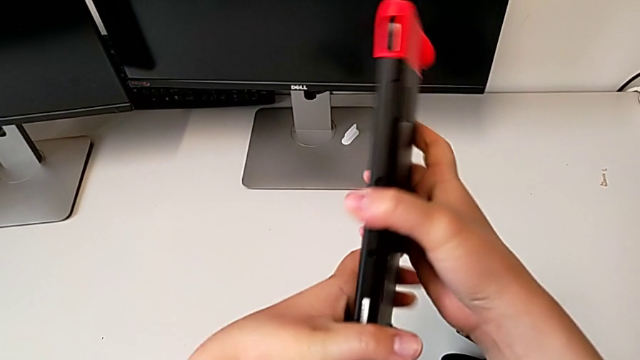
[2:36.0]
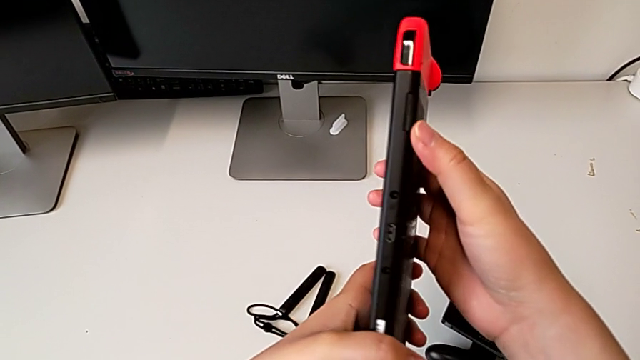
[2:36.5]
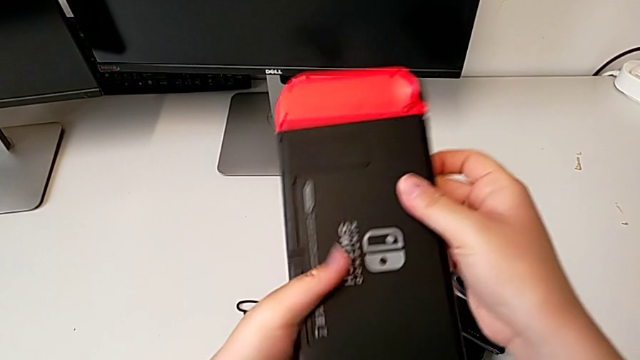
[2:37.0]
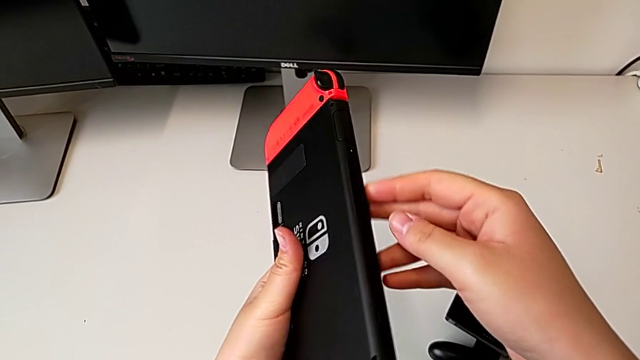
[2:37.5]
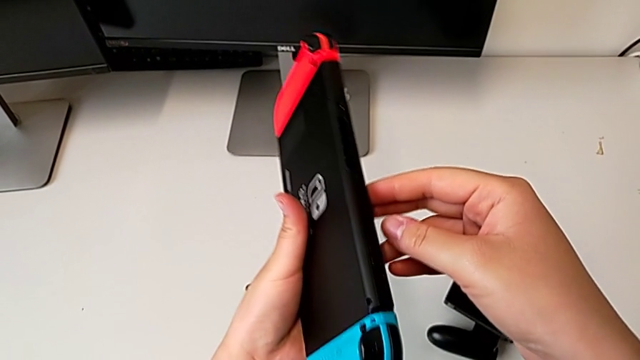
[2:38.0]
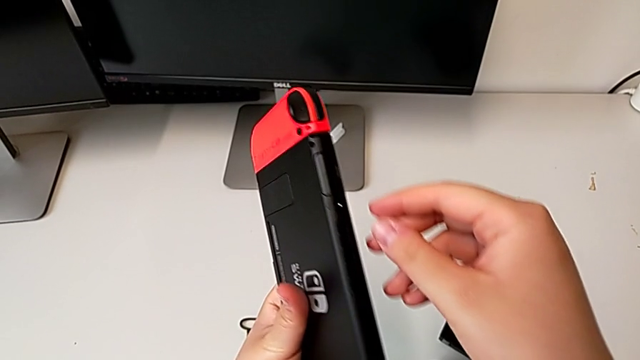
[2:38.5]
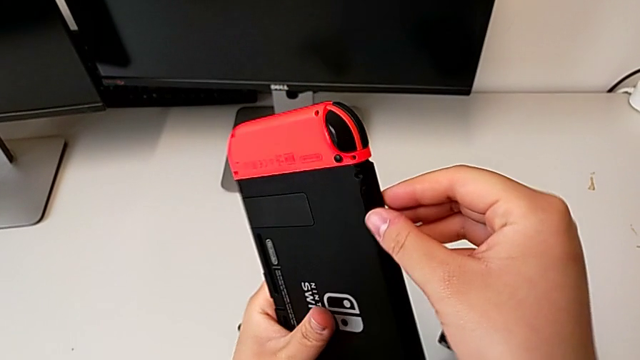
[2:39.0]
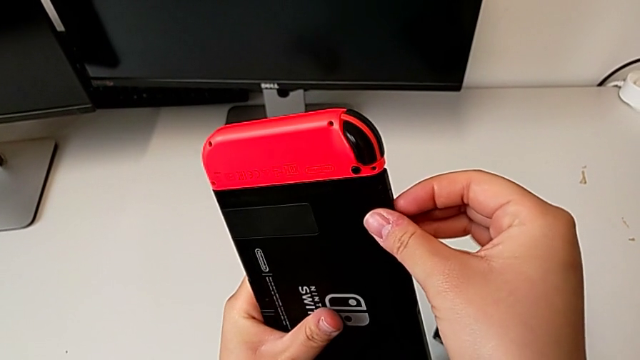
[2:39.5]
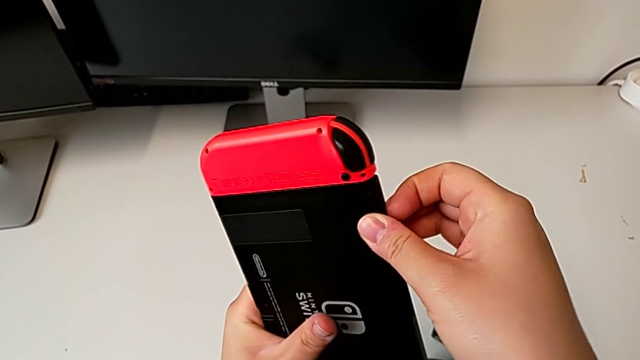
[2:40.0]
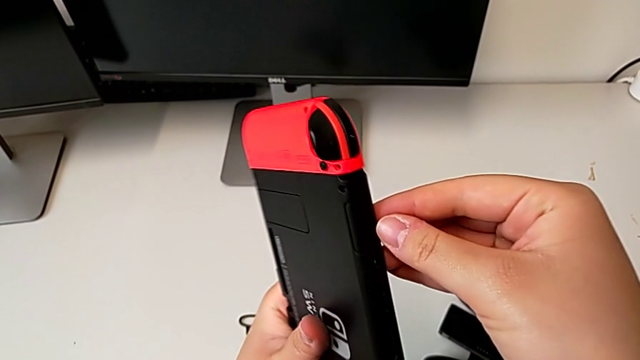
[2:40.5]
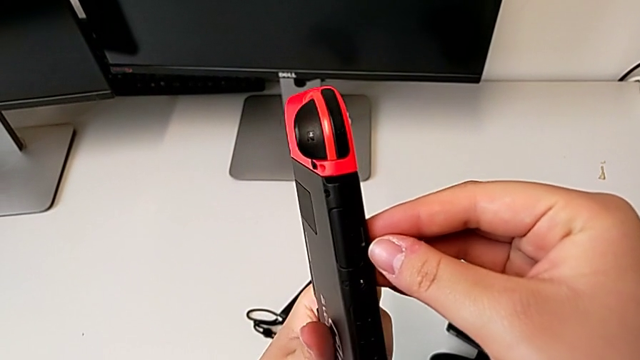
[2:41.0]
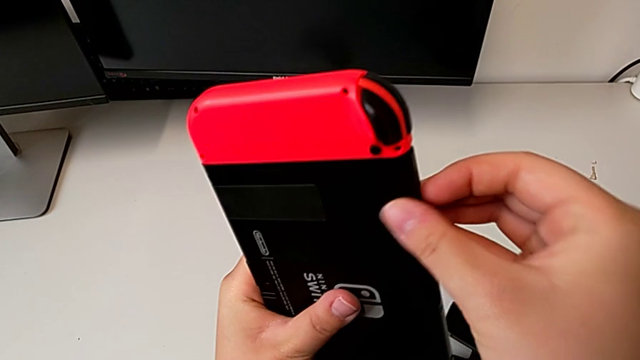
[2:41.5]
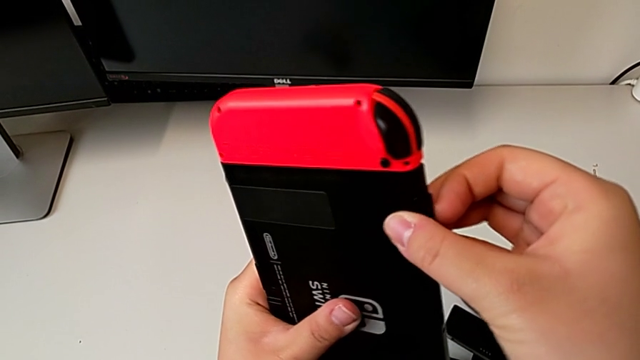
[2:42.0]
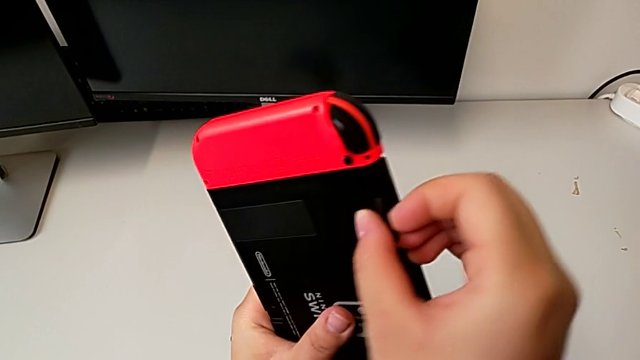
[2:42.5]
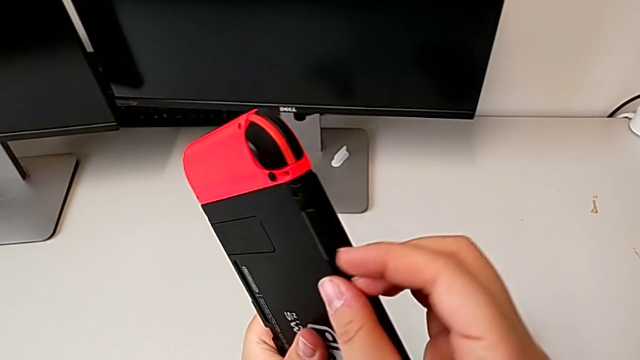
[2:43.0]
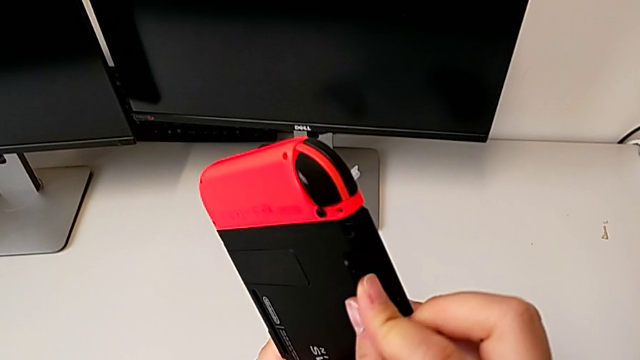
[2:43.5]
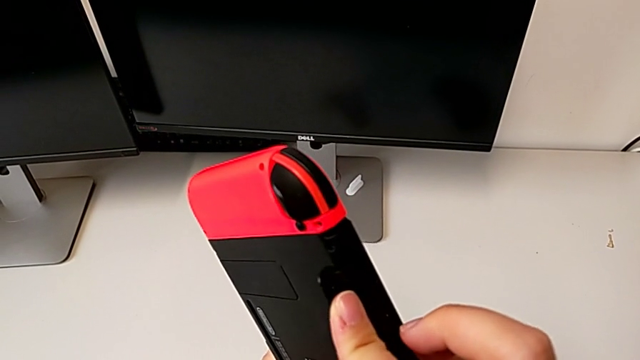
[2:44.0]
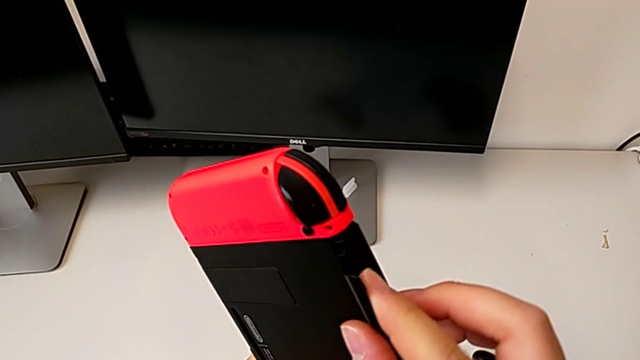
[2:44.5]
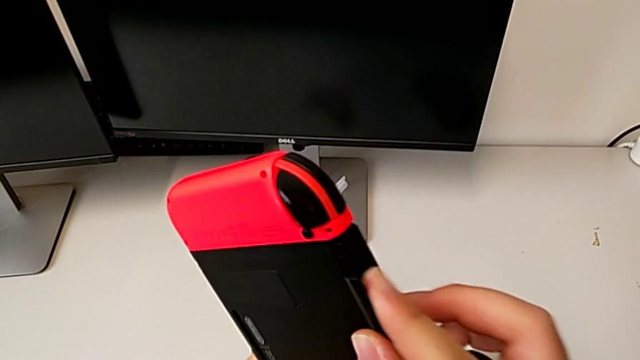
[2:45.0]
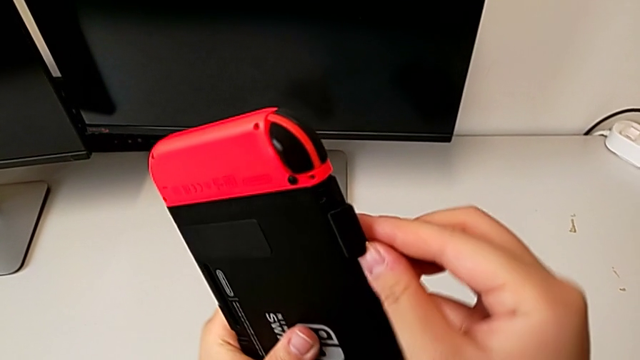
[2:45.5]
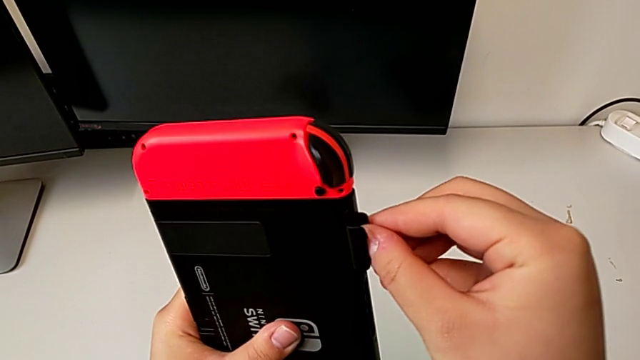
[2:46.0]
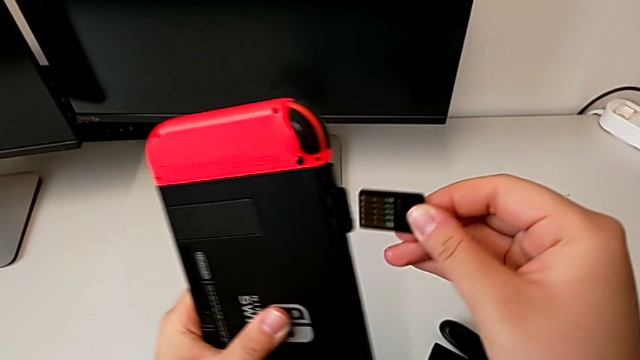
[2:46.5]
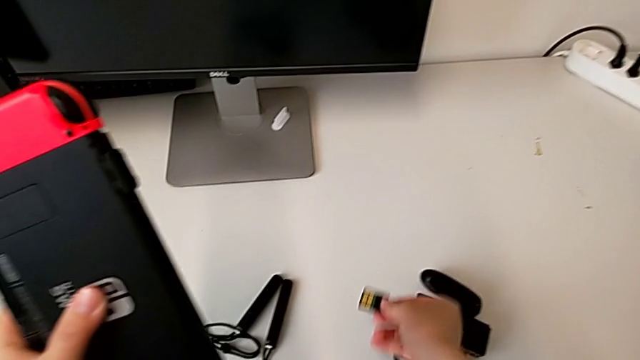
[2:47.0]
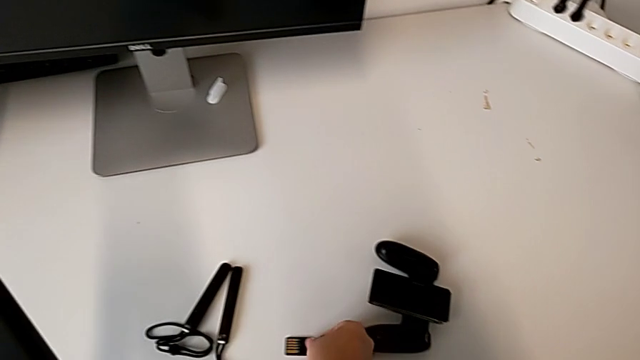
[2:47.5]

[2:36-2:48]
The camera wearer is changing the game card of the Nintendo Switch. They open the rectangular game card, press the top game card, pull the old game card and place it.

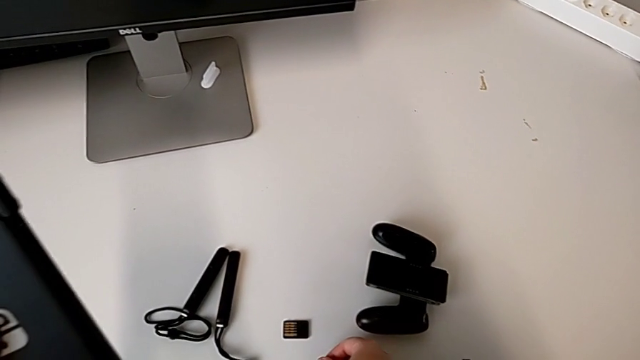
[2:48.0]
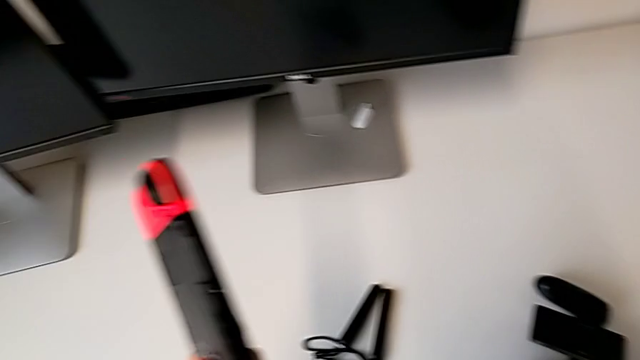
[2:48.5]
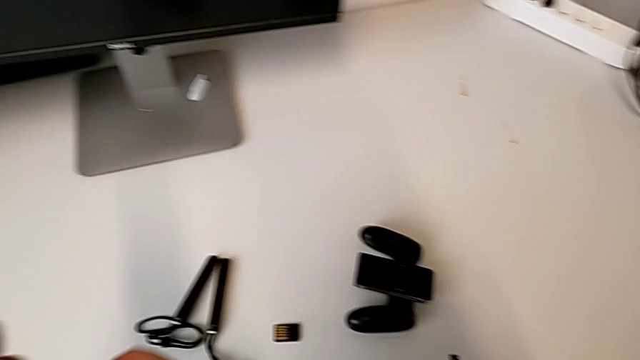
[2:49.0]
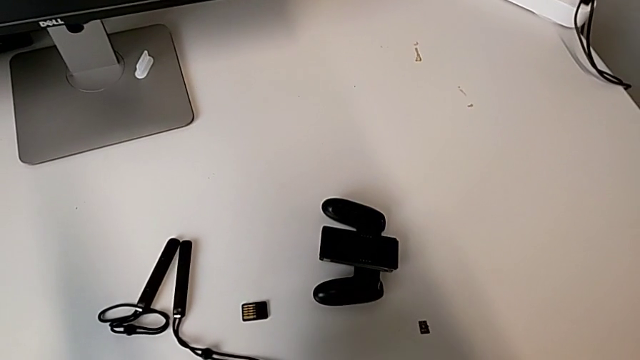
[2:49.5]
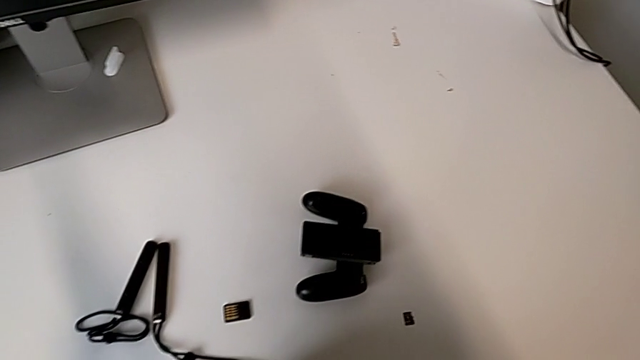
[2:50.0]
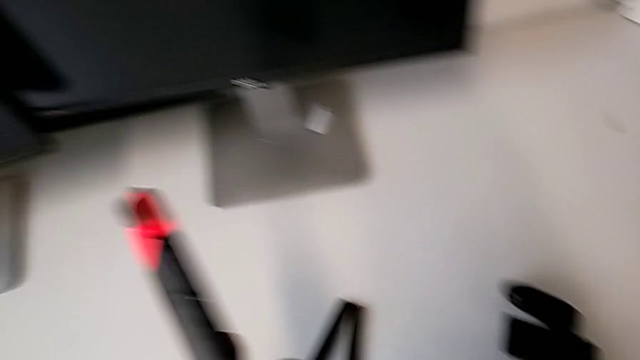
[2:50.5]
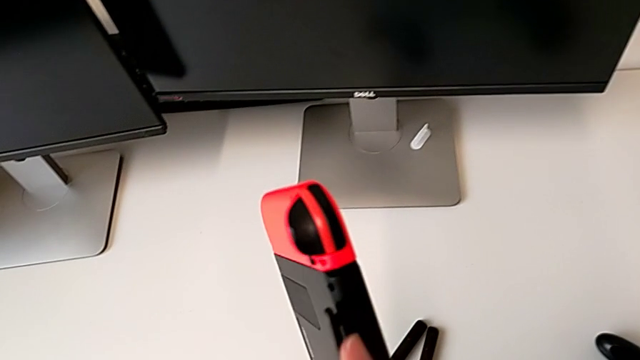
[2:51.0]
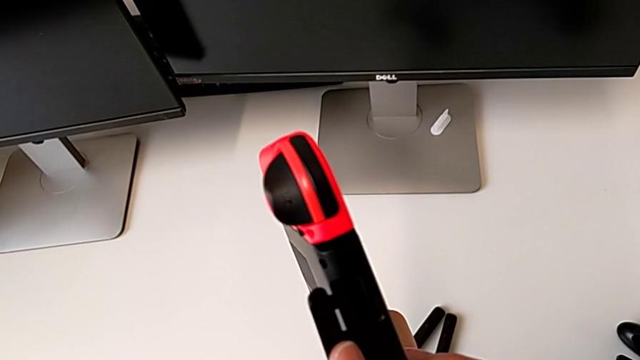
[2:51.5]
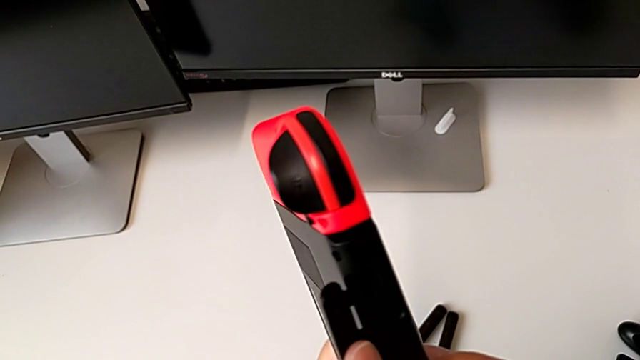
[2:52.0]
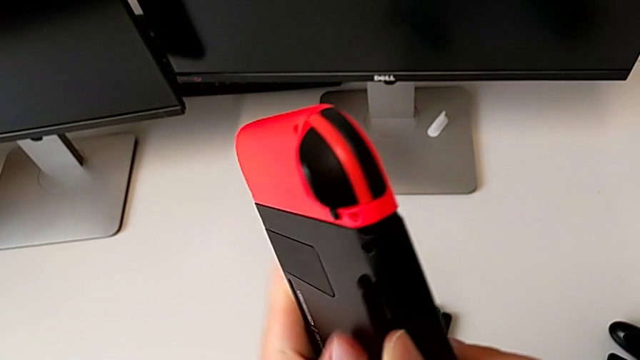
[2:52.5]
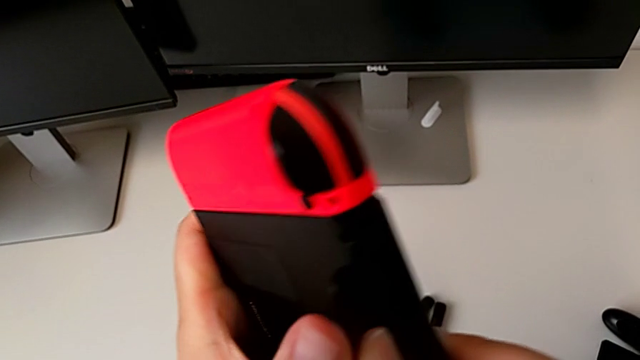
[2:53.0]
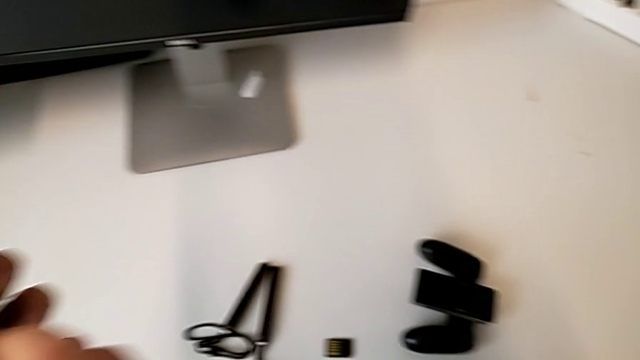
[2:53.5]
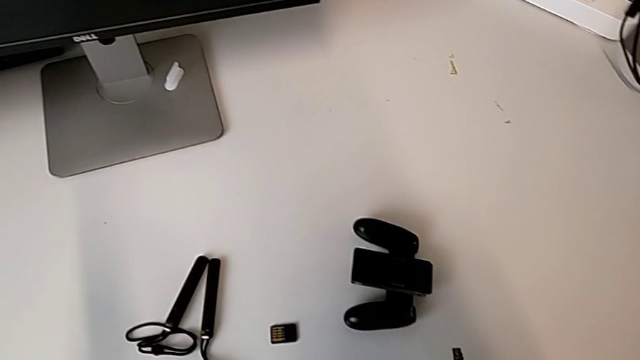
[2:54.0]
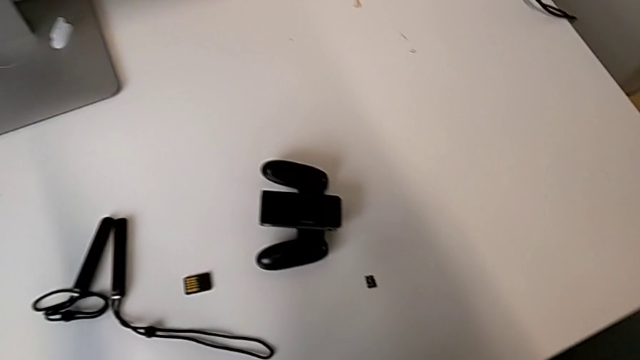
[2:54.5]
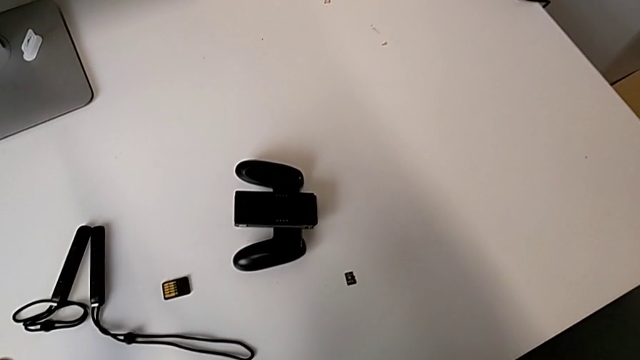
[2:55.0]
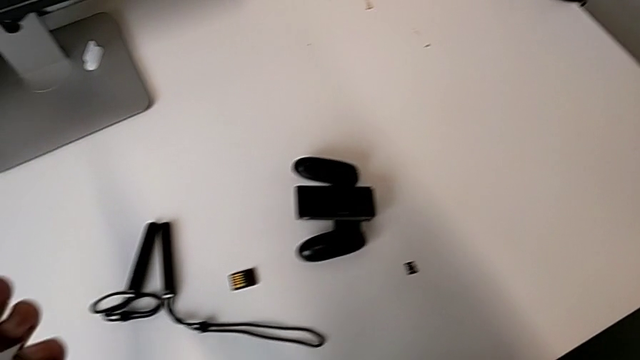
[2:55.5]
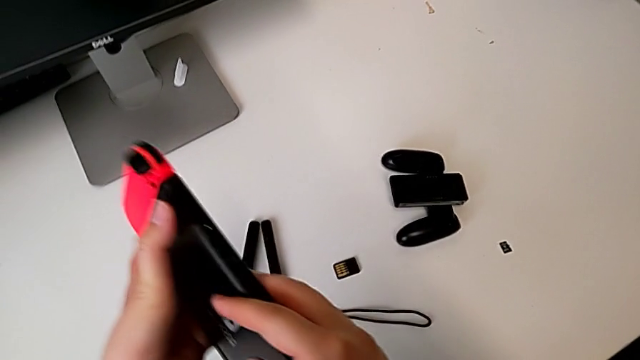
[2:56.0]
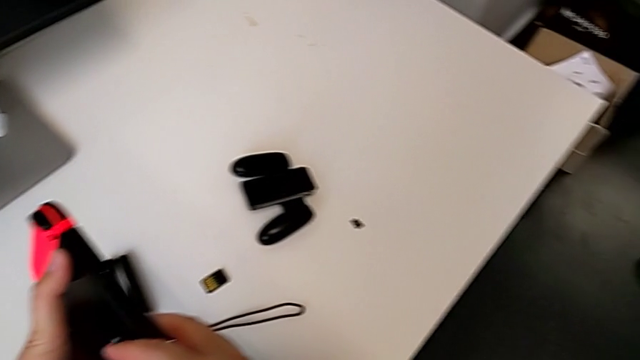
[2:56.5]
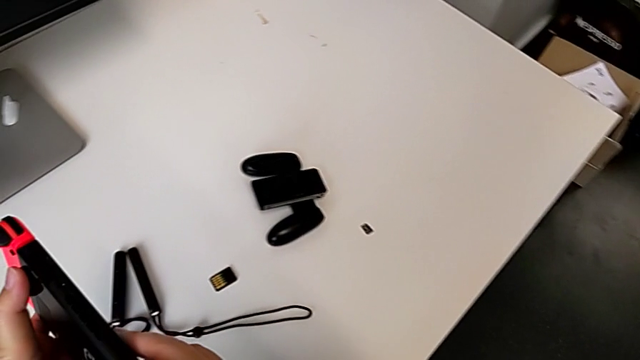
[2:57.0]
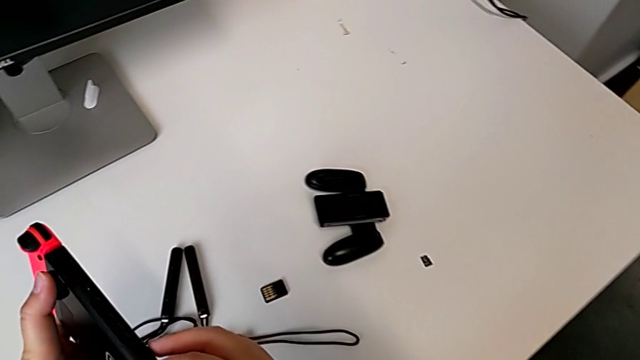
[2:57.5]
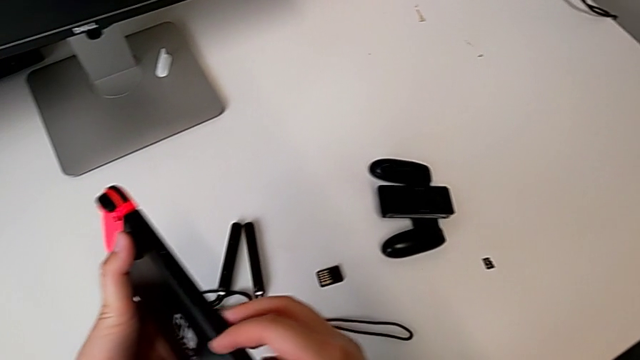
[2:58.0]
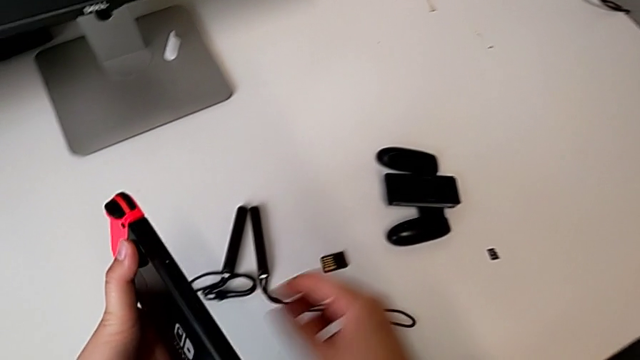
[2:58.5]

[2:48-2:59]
The camera wearer is changing the game card of the Nintendo Switch. They inspect the top Nintendo Switch twice.
